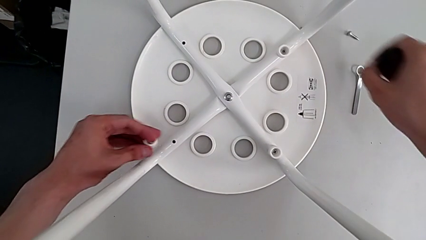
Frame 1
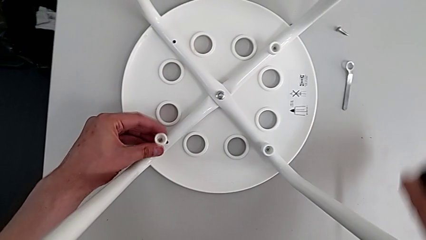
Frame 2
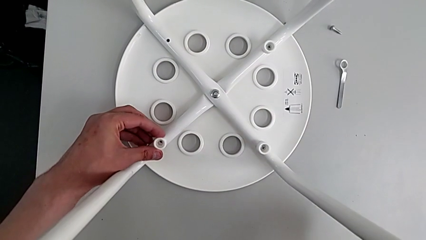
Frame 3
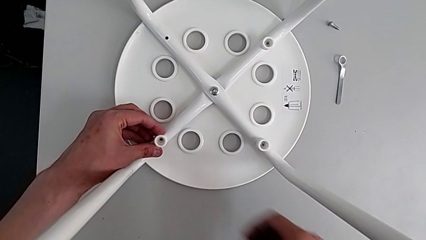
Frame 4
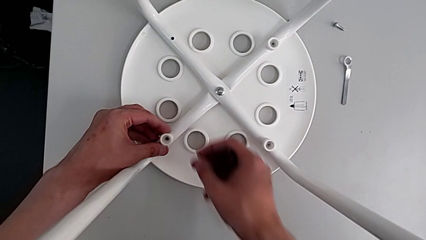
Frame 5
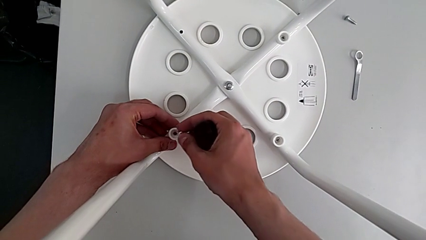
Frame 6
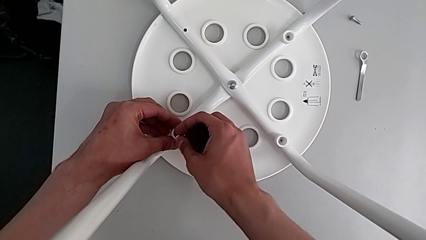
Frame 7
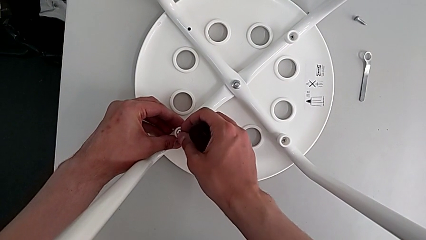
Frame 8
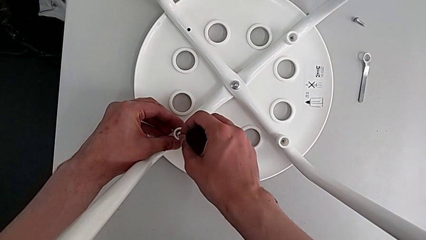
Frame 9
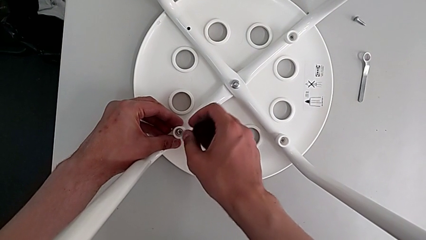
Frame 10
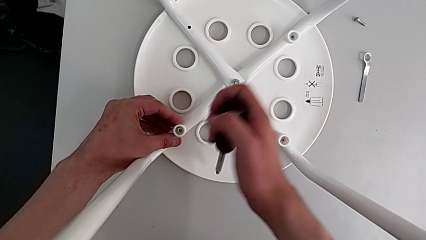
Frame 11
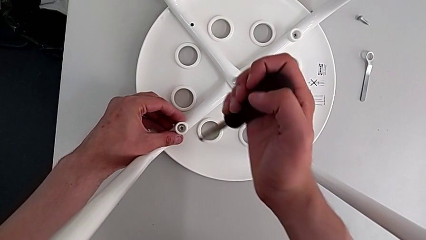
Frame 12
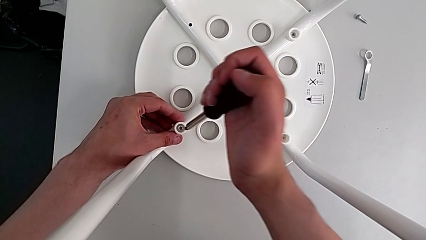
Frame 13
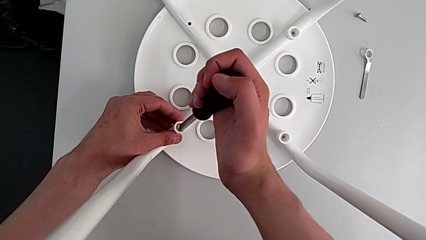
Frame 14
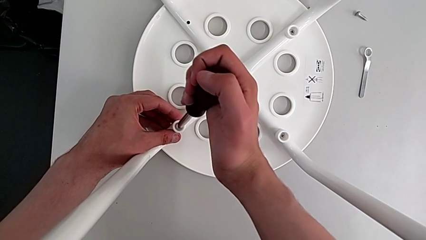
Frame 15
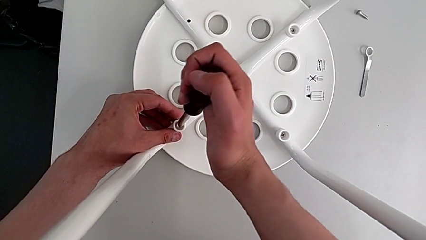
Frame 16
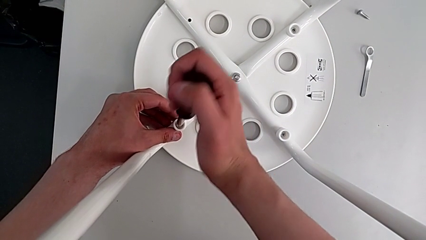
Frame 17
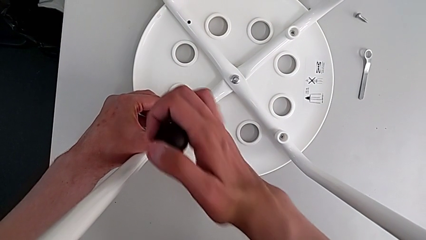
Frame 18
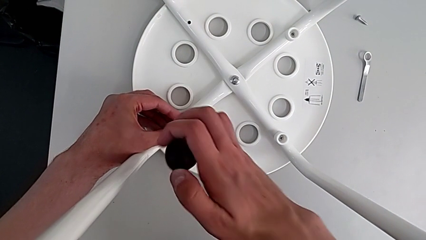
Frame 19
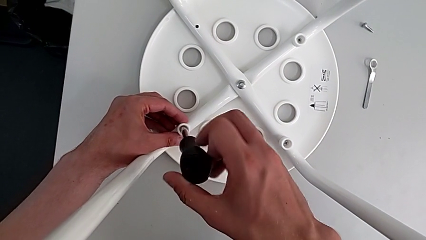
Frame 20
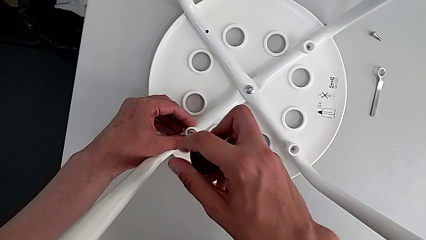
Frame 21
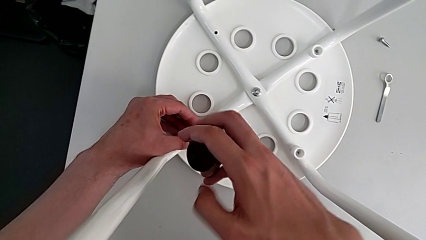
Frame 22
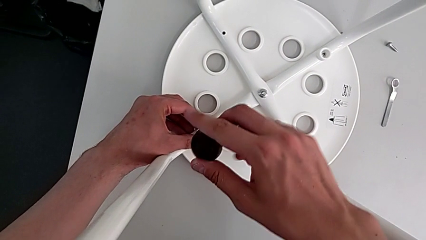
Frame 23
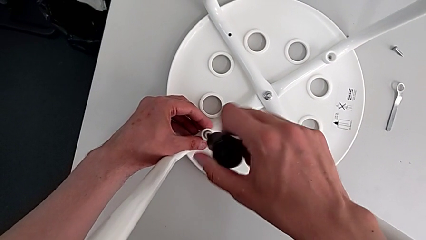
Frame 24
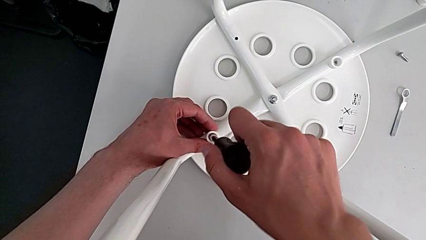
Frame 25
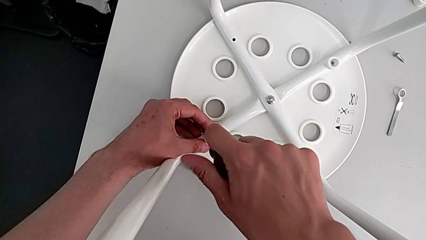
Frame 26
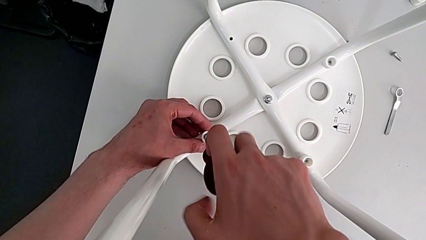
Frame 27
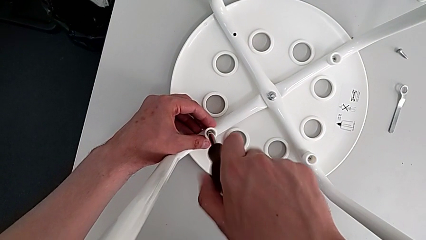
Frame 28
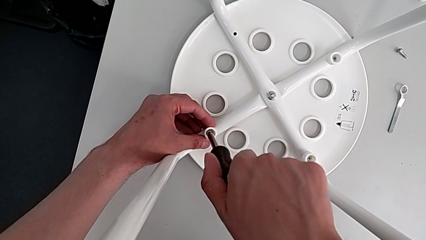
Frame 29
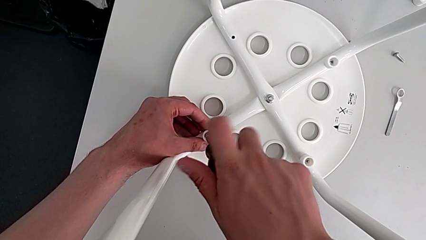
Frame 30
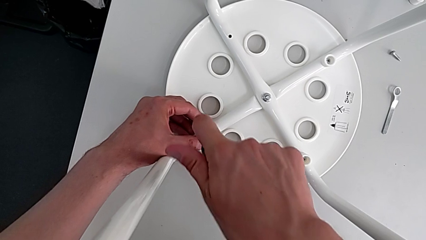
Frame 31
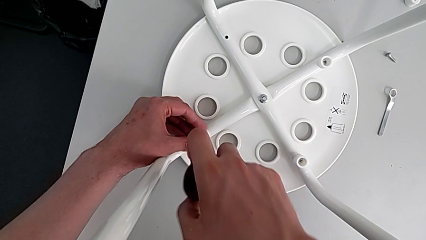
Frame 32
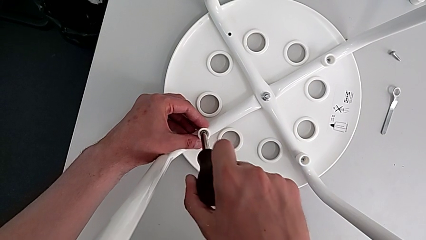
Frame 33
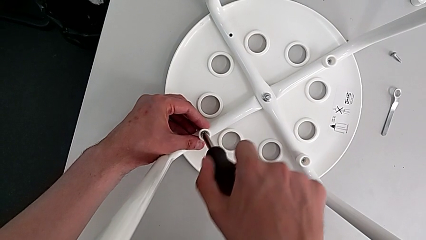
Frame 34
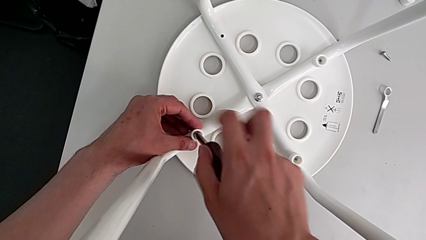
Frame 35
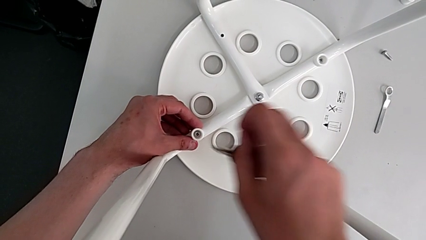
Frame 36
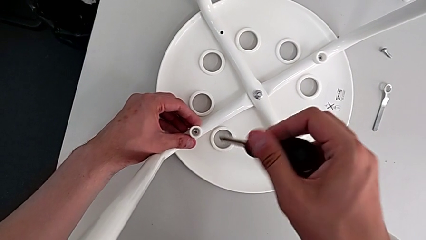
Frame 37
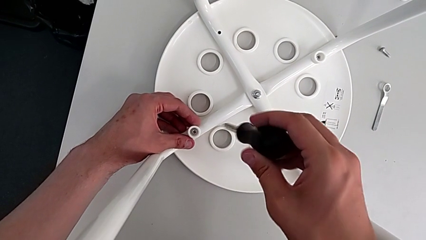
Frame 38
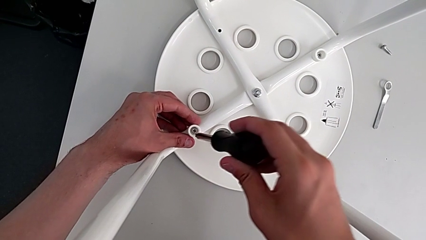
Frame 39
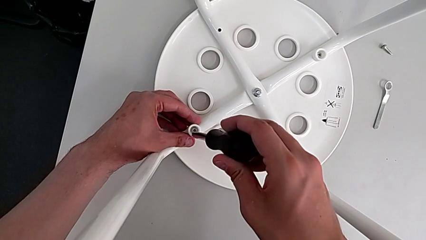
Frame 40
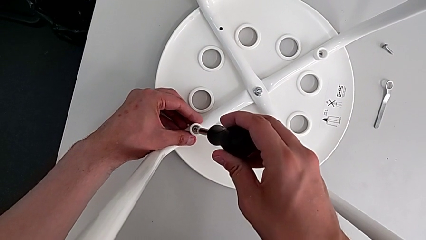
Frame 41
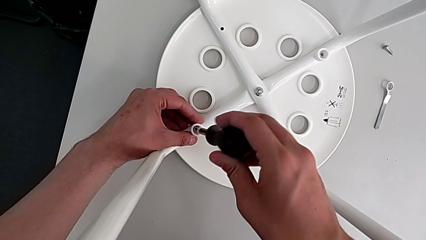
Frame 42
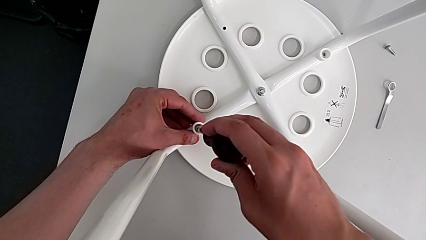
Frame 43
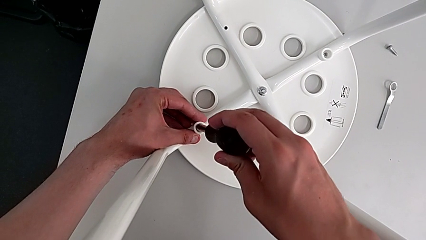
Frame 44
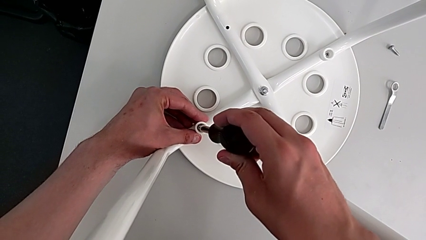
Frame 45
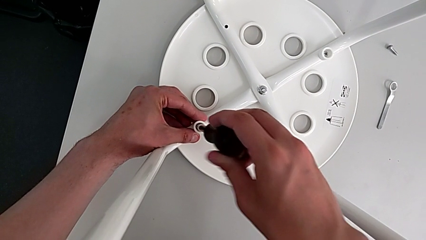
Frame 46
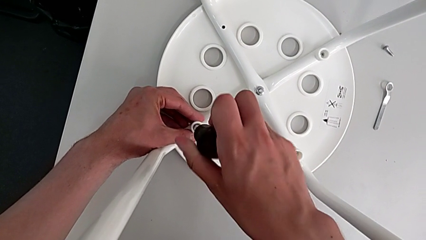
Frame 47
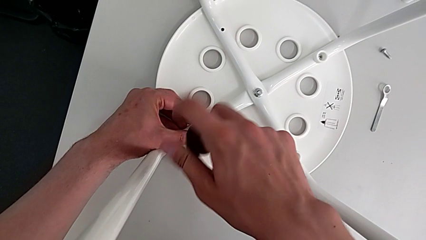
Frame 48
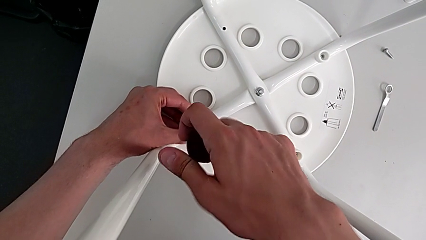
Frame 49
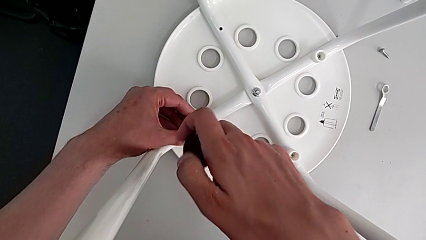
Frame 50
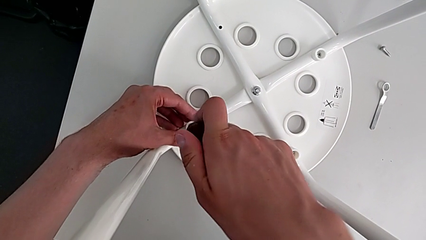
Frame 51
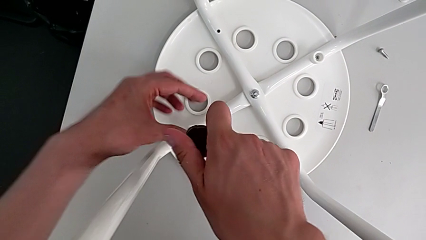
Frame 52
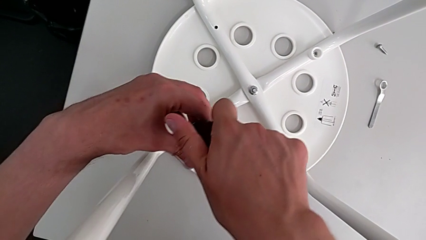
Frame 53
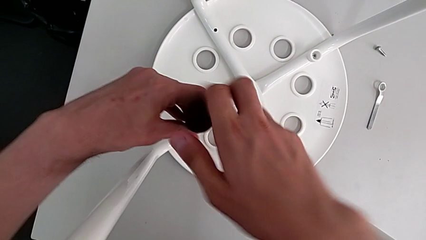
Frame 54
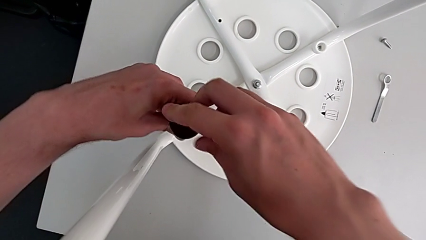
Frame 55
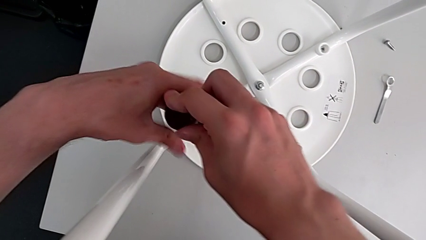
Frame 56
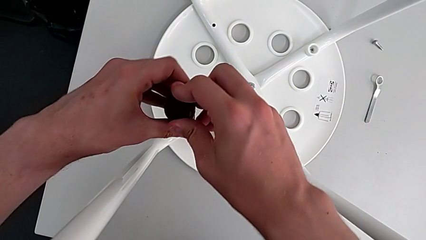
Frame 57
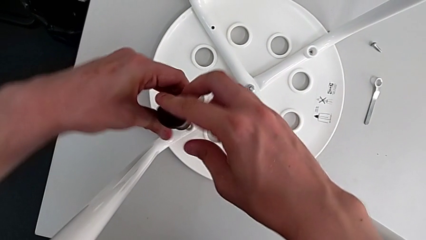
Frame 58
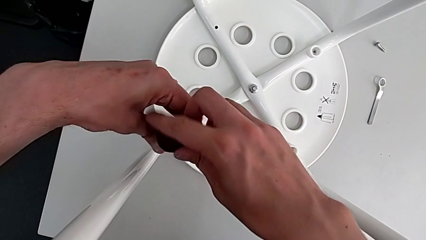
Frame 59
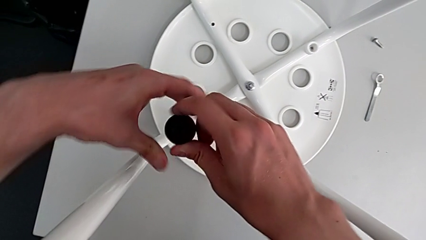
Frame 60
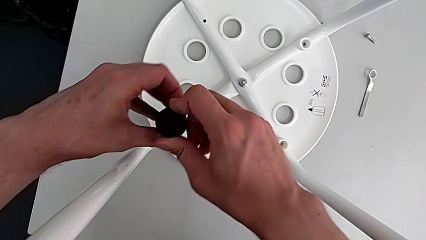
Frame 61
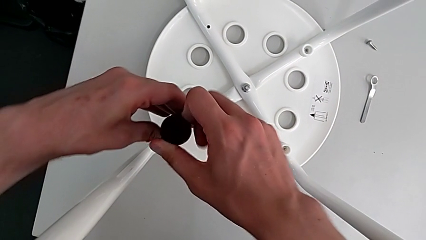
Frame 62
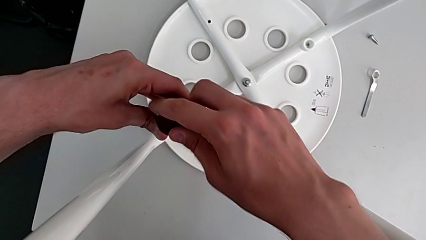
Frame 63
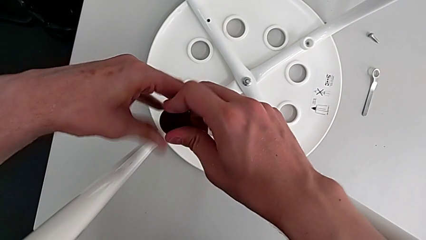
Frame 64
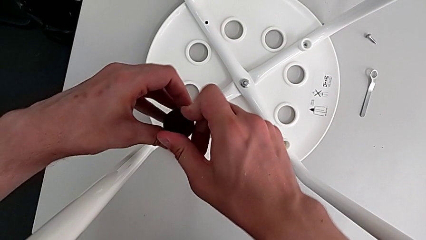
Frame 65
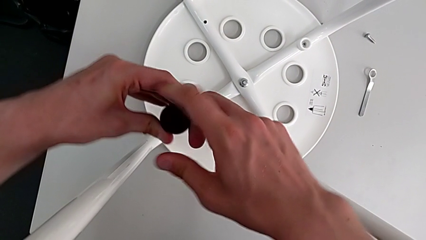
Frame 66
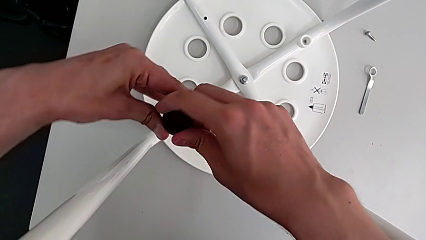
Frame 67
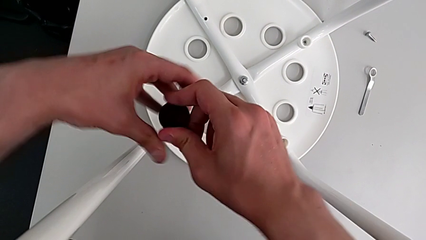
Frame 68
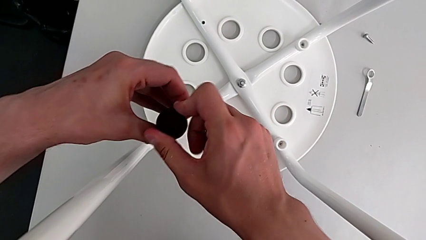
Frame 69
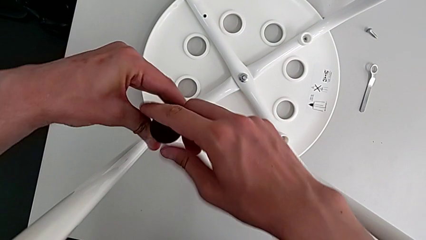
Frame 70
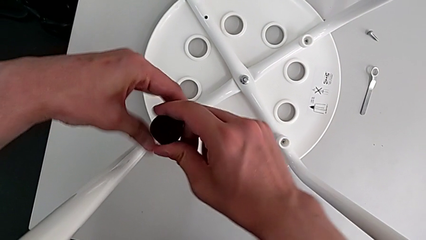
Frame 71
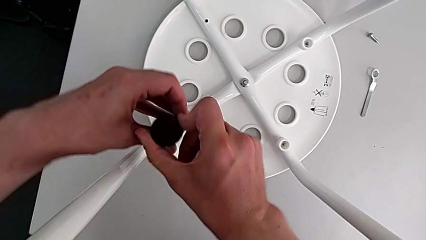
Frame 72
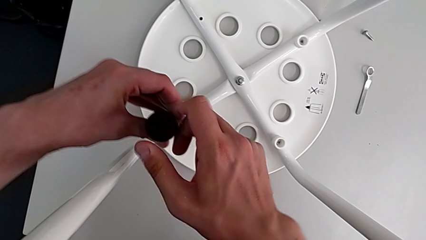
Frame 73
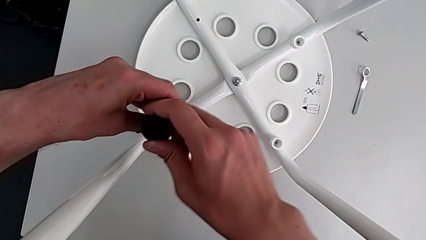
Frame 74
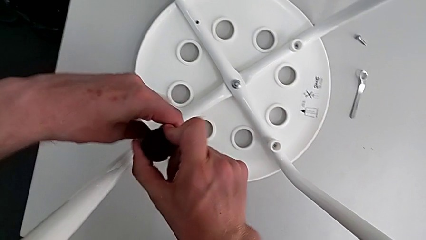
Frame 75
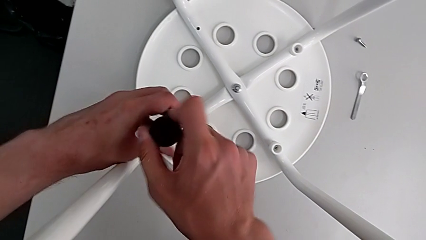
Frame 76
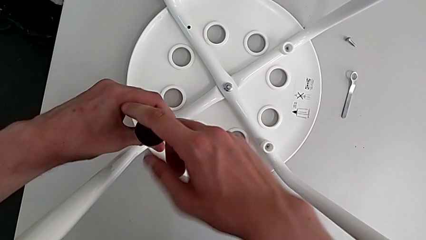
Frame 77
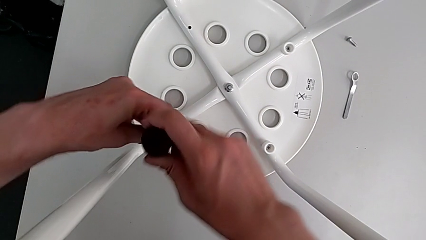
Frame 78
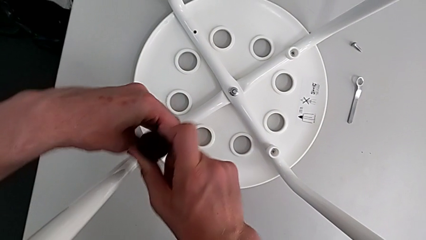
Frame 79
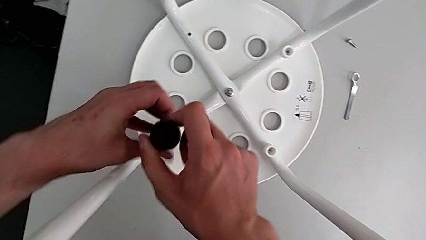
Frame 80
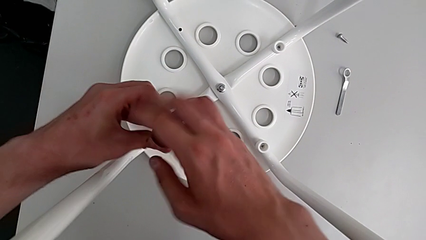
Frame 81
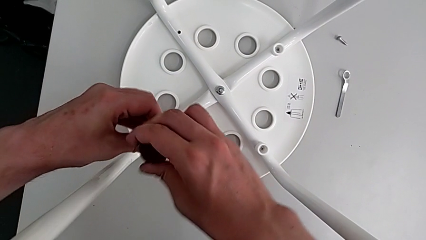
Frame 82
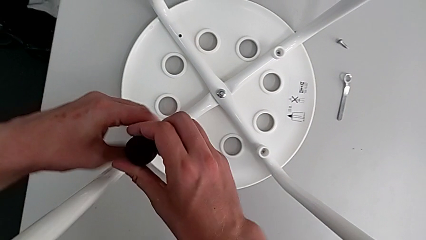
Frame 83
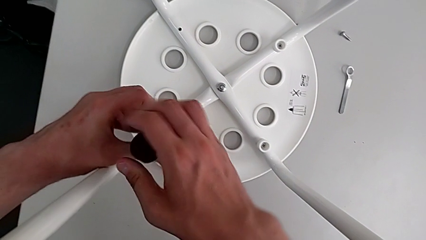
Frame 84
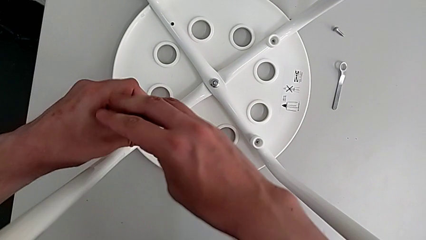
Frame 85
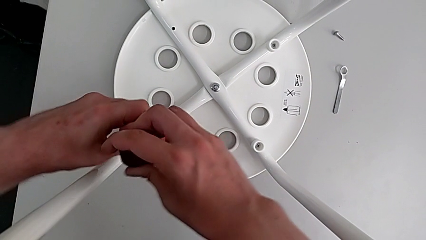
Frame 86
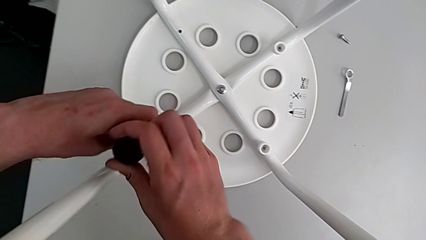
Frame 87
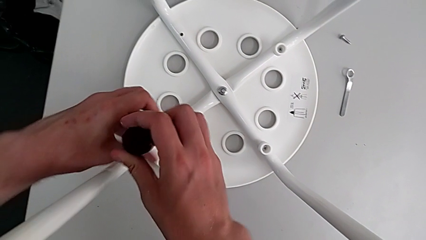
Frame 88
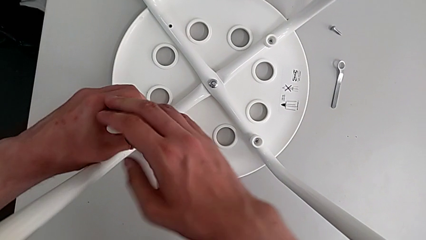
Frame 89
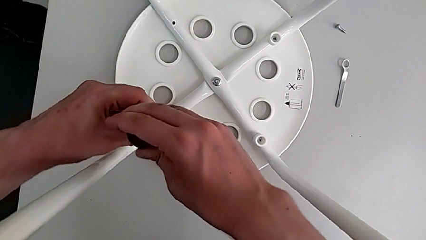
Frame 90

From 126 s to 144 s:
The camera wearer is assembling the seat board with the leg frame. They align the washer, insert the screw, insert the screwdriver, screw the screw, withdraw the screw, insert the screwdriver and screw the screw.
